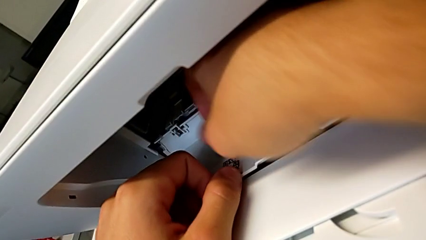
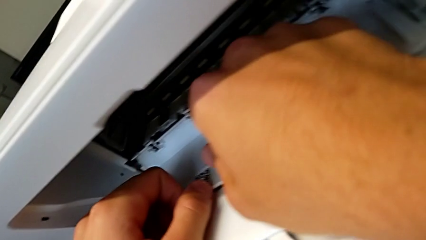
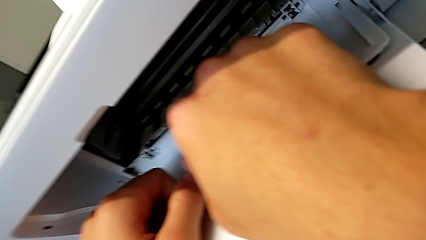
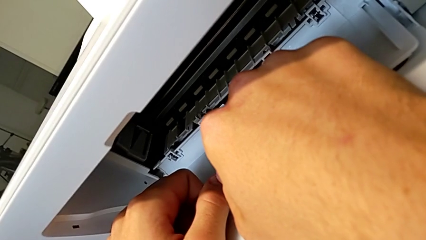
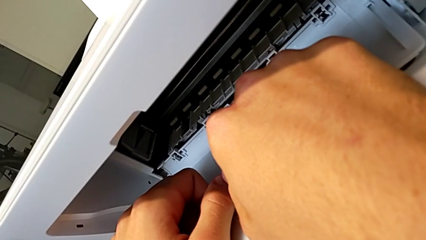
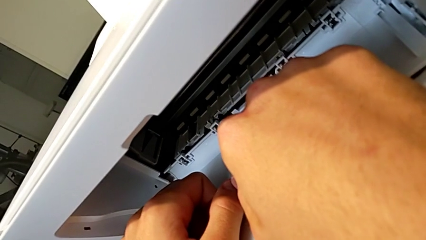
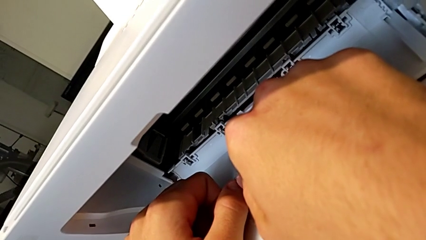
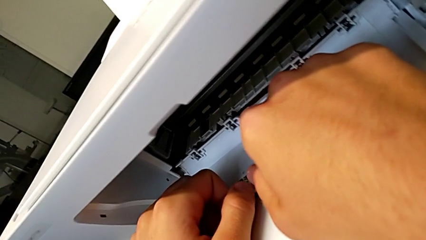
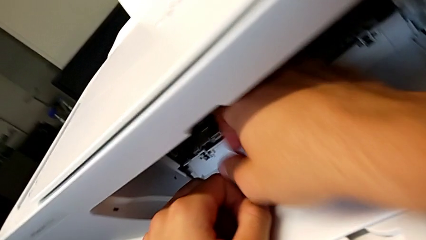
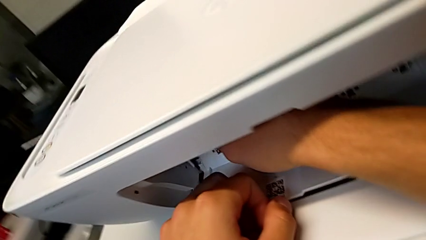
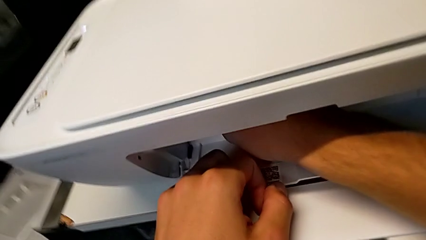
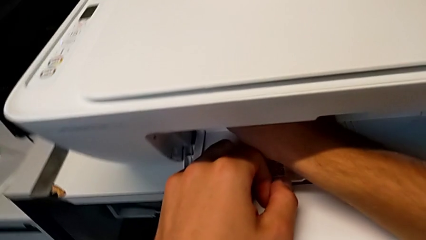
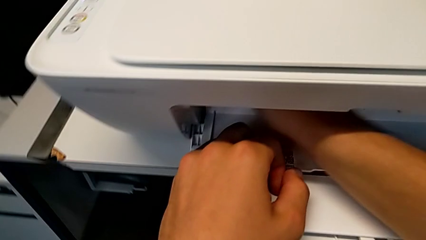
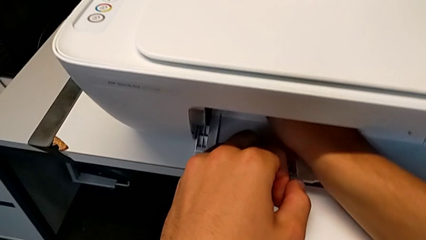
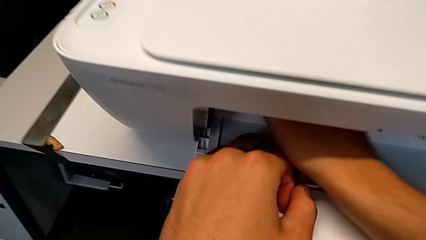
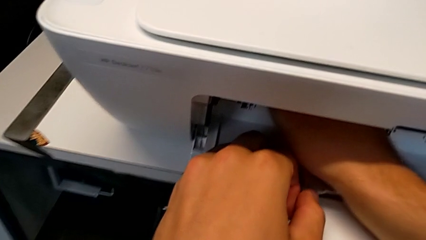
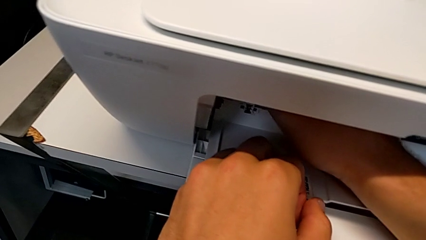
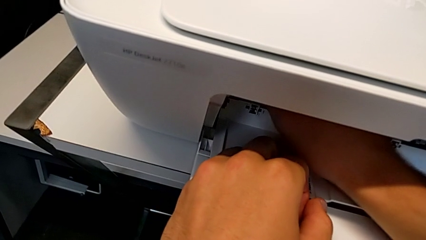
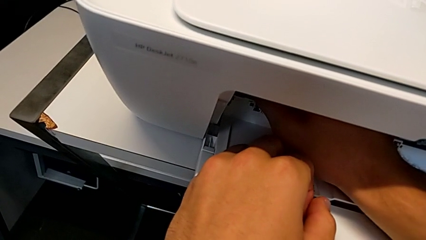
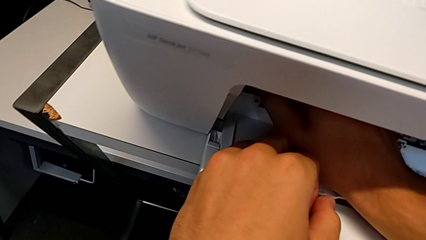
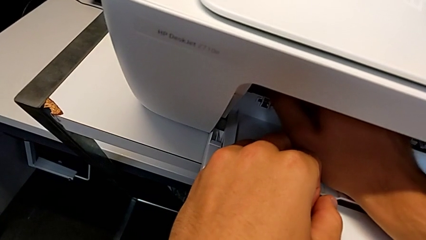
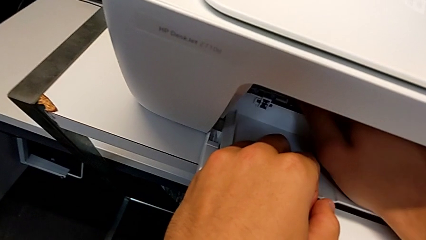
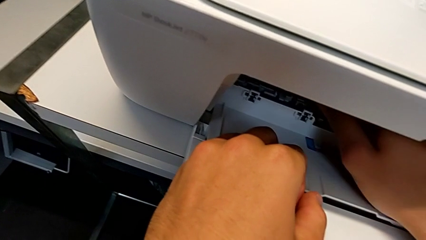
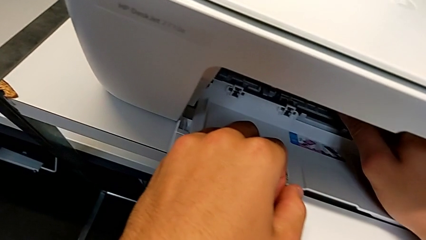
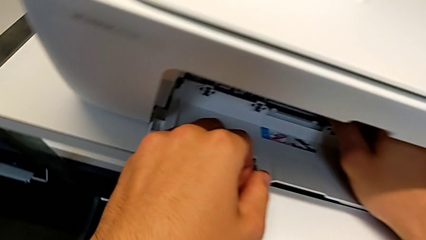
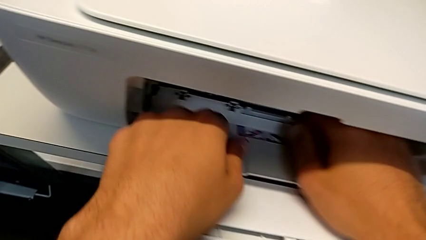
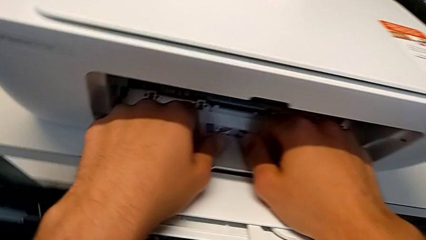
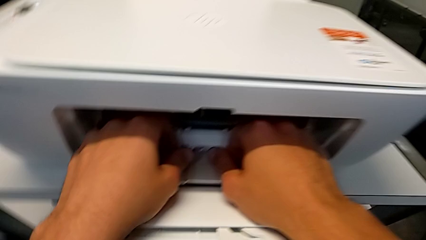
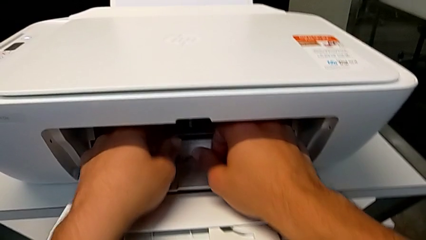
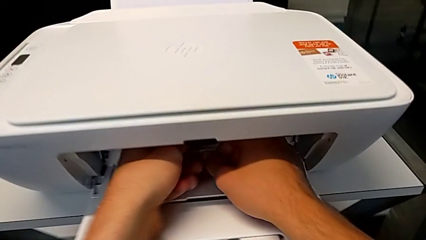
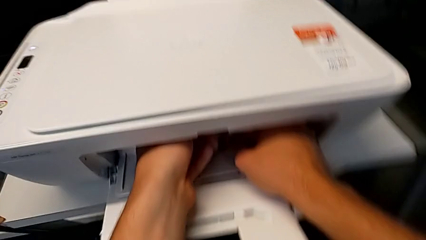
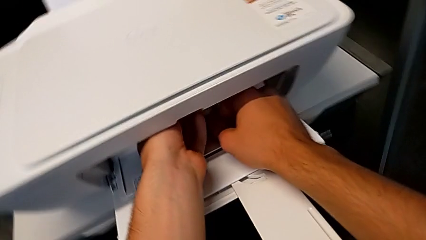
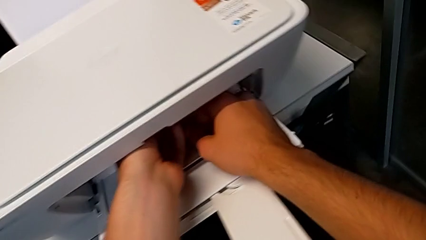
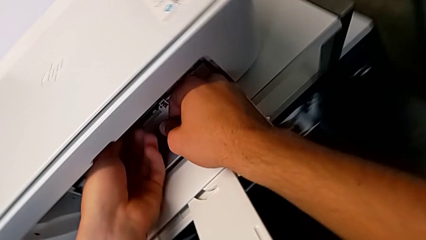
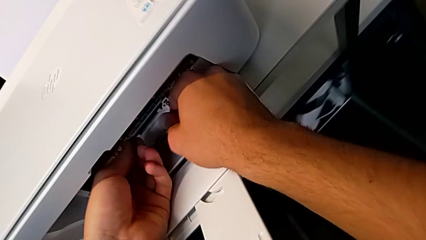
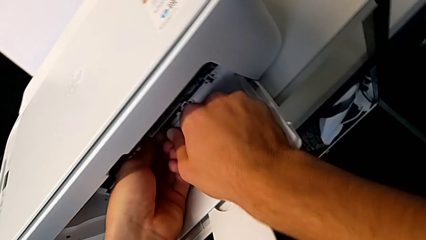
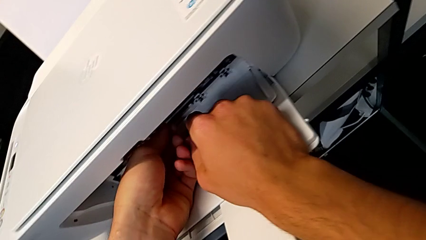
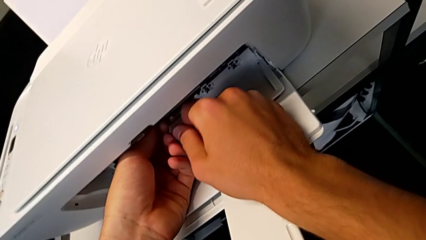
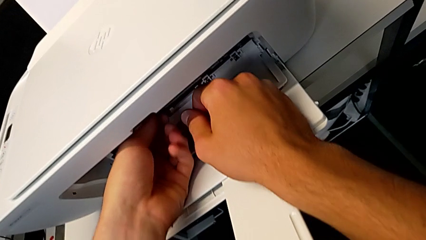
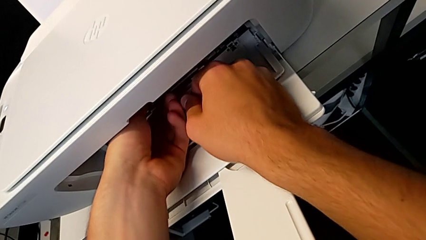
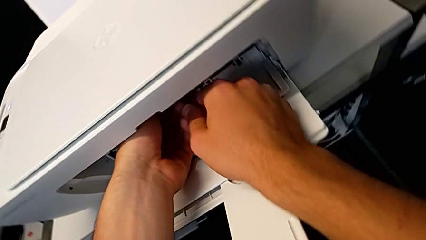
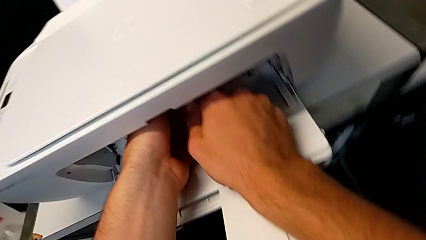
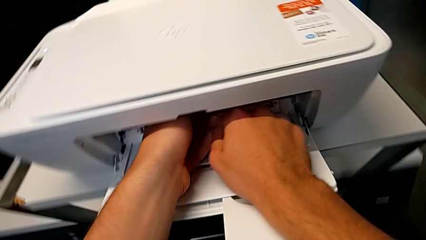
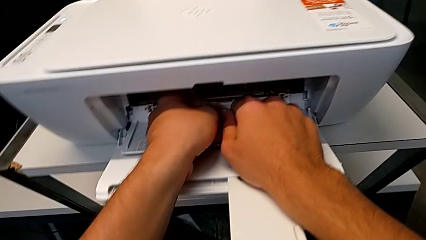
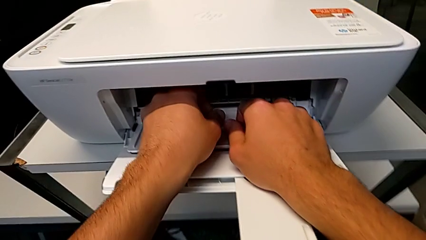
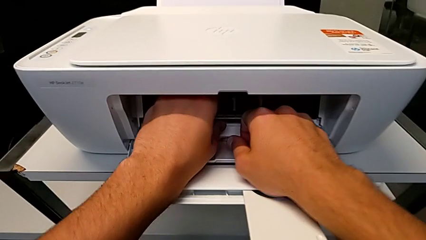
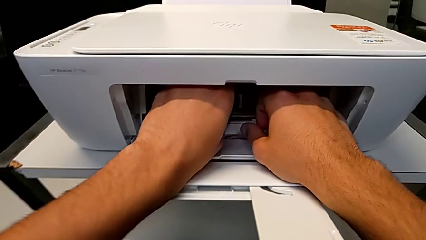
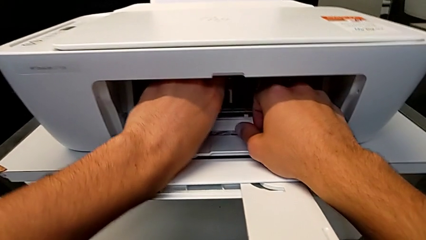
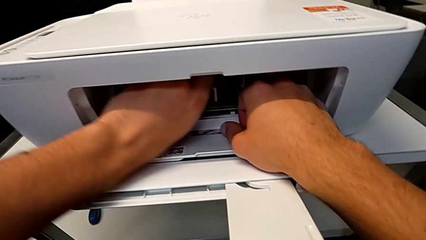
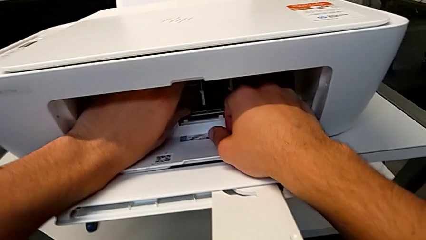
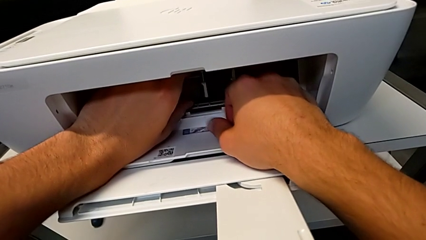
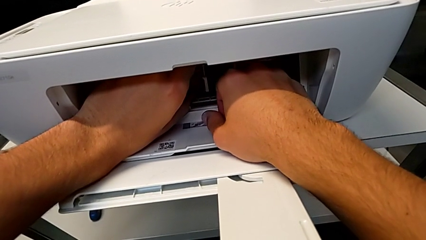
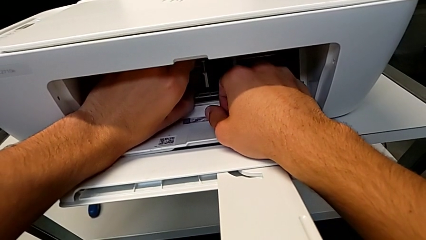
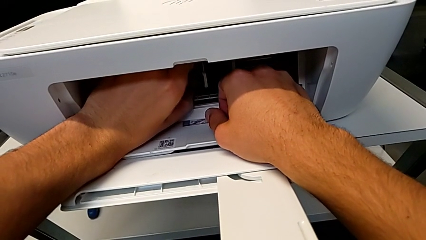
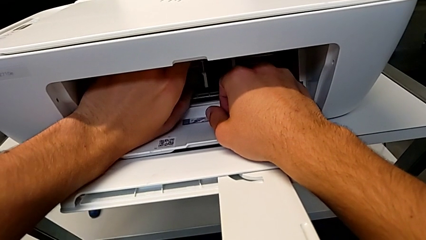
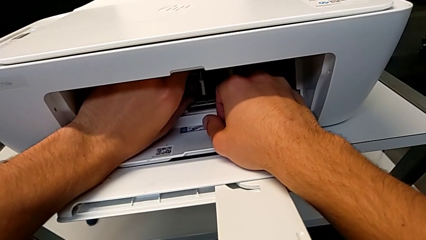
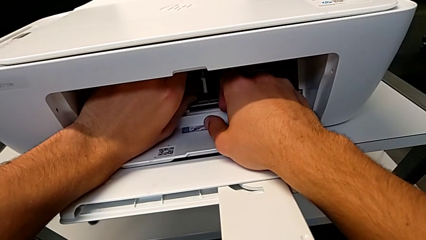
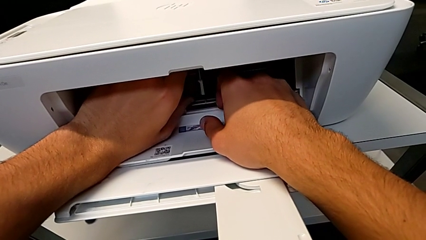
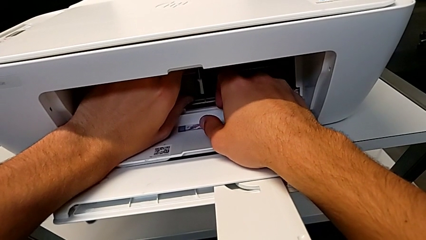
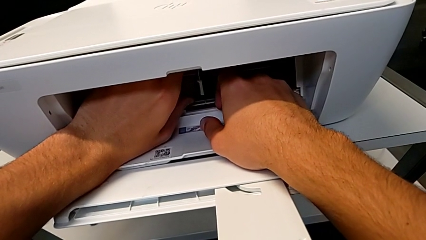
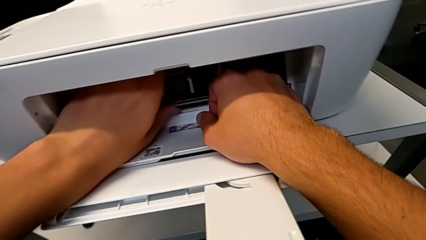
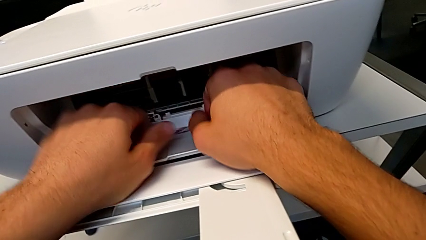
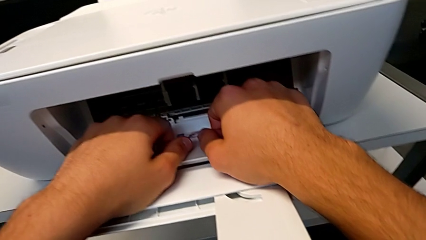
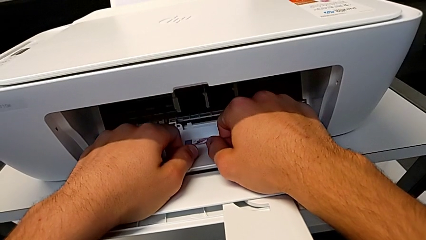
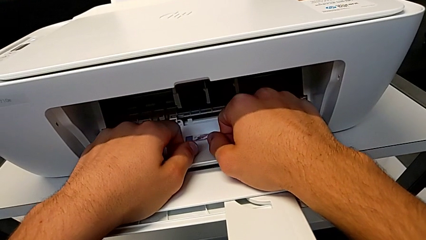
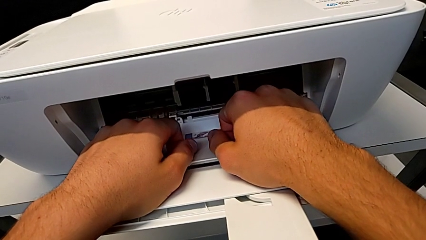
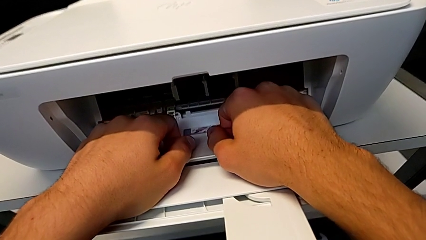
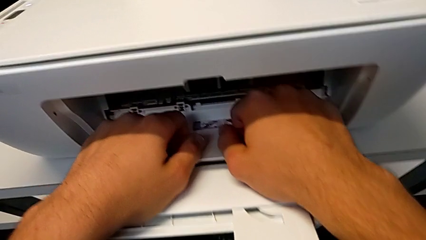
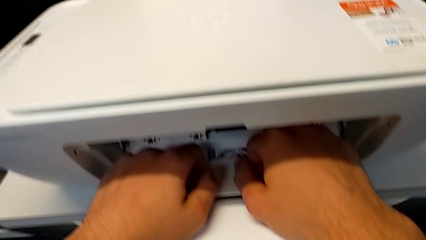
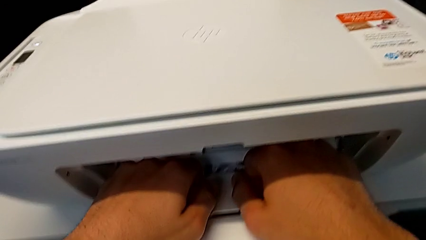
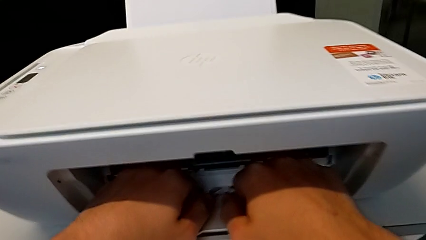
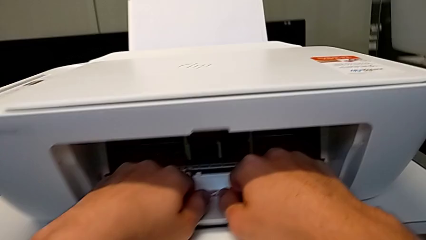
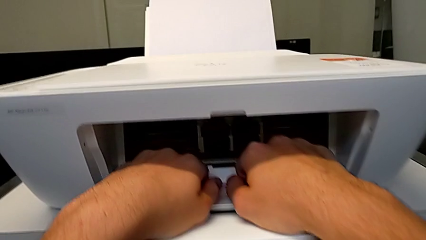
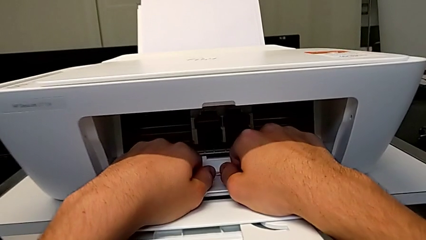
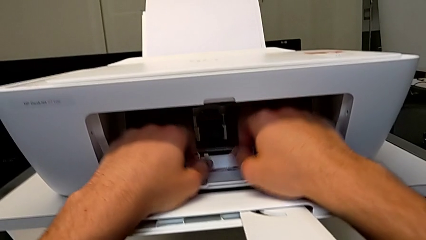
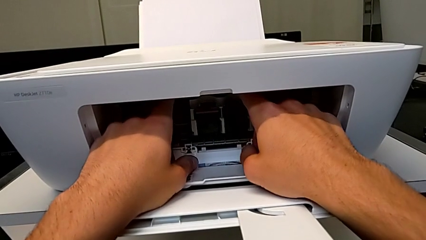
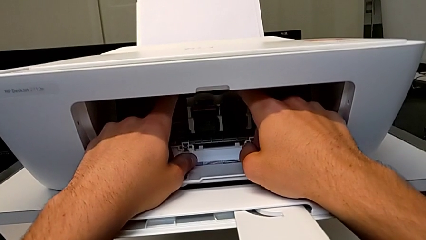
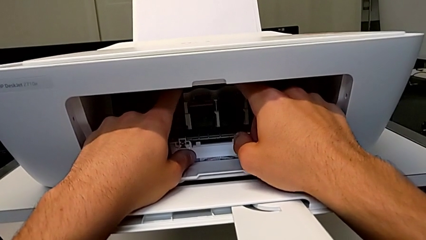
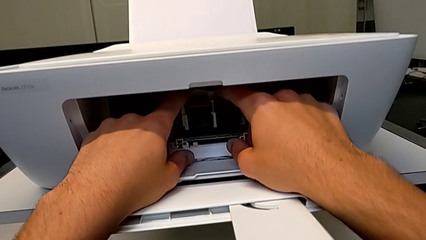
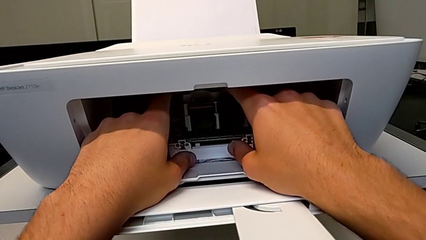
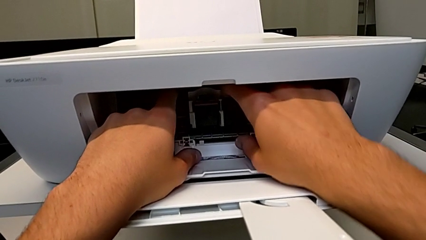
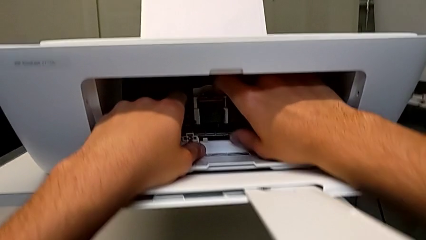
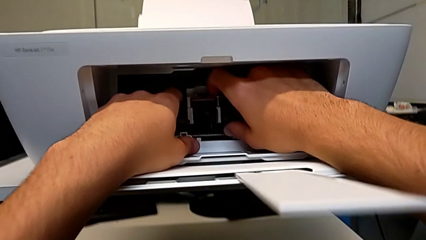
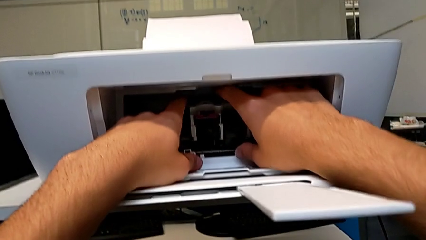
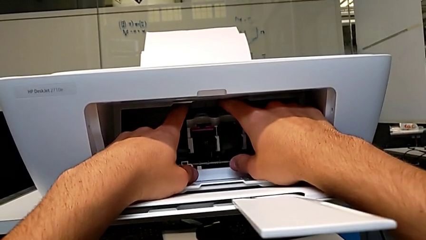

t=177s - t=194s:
The camera wearer is testing the printer. They keep inspecting the printer.
